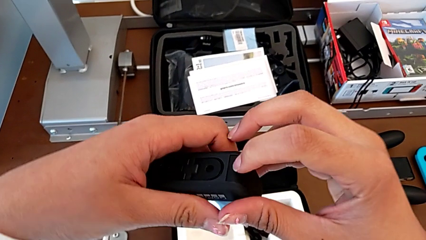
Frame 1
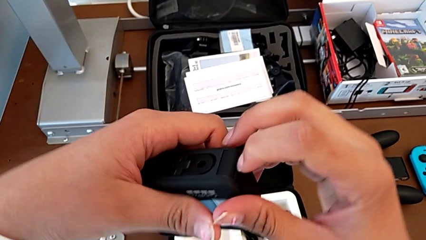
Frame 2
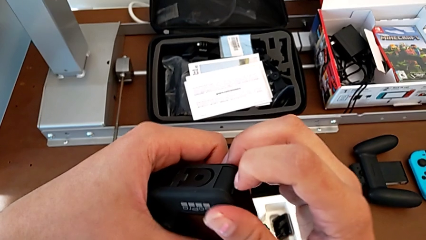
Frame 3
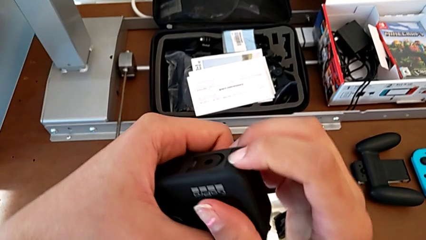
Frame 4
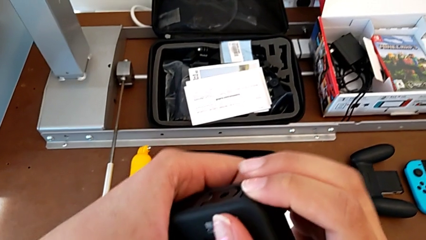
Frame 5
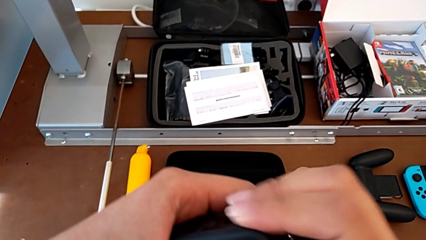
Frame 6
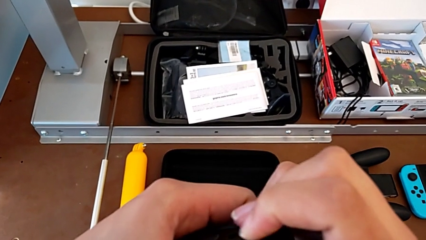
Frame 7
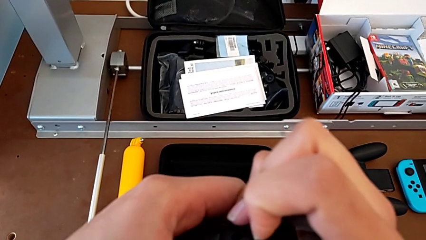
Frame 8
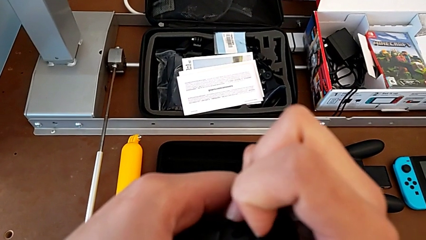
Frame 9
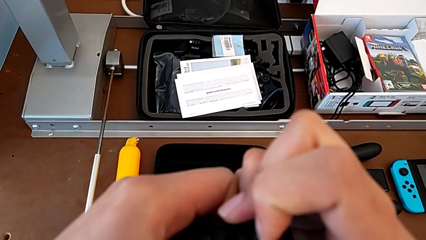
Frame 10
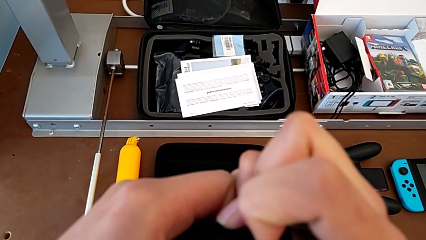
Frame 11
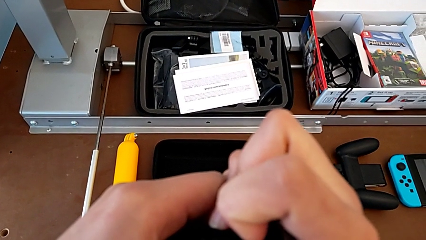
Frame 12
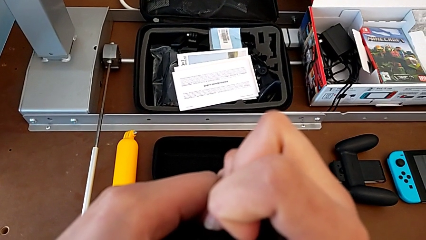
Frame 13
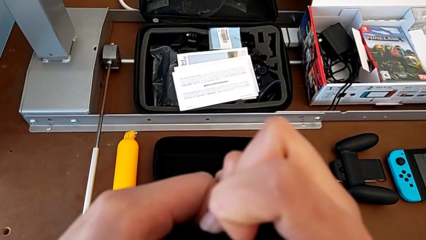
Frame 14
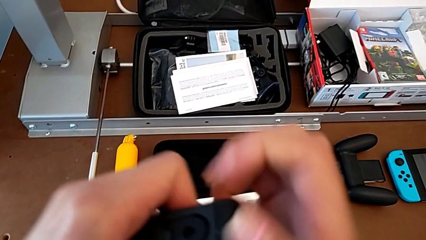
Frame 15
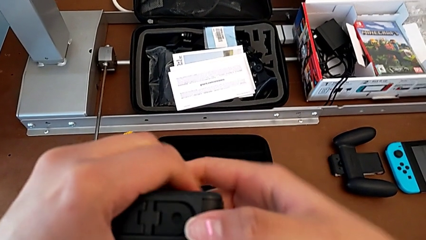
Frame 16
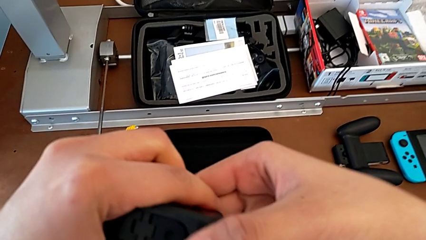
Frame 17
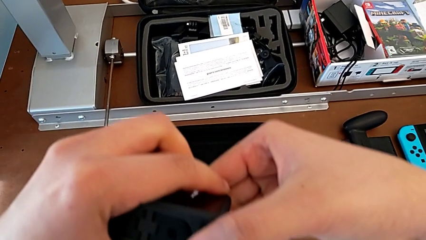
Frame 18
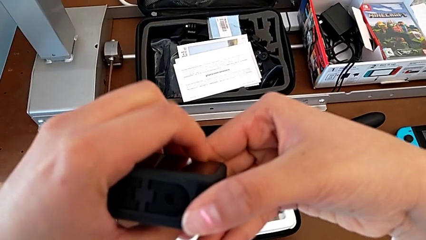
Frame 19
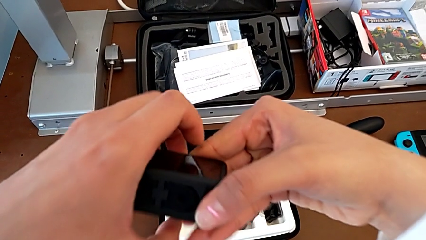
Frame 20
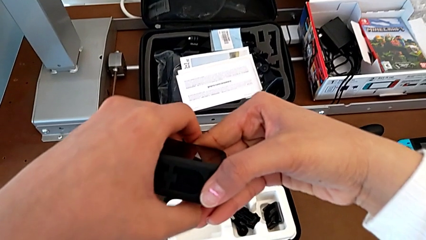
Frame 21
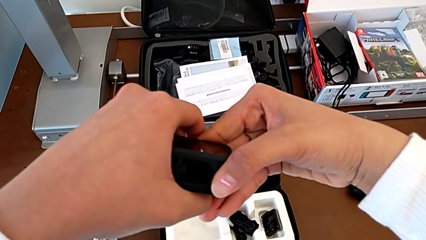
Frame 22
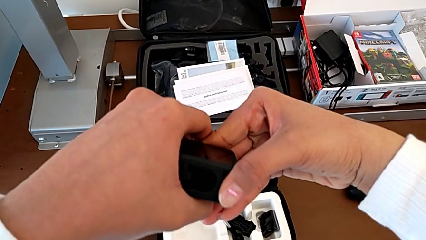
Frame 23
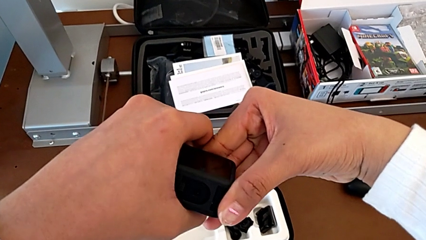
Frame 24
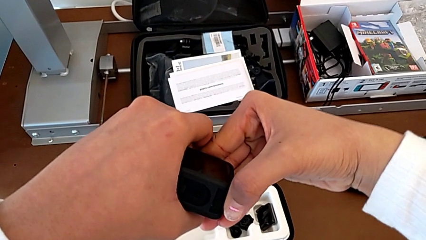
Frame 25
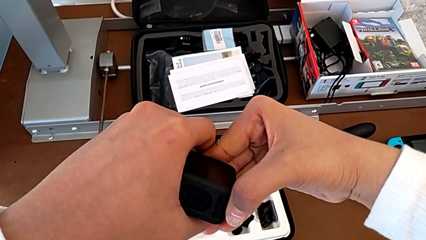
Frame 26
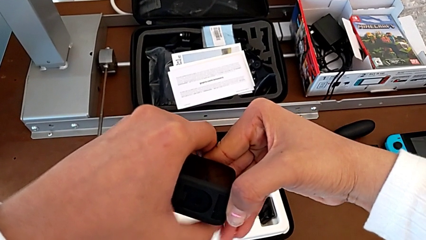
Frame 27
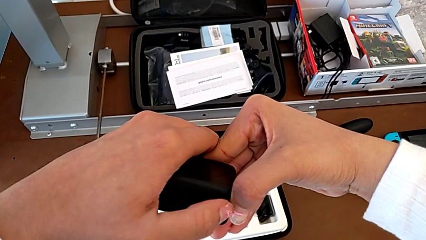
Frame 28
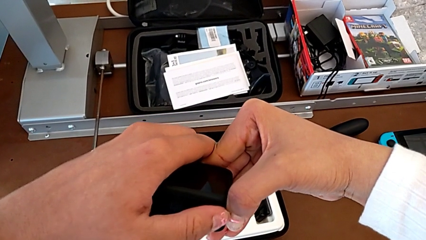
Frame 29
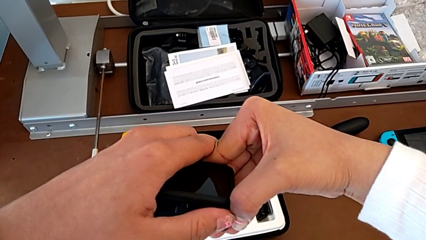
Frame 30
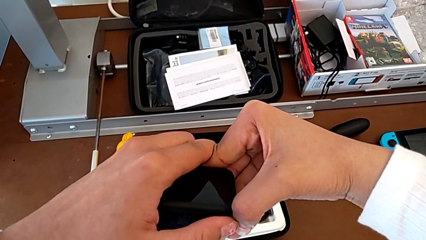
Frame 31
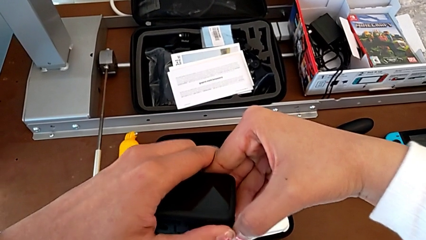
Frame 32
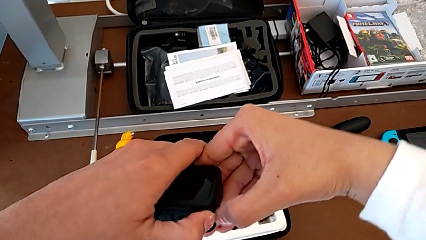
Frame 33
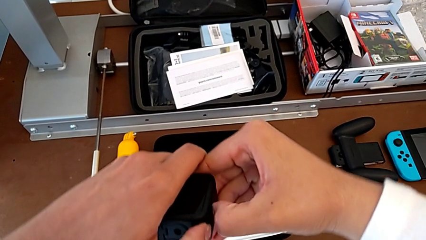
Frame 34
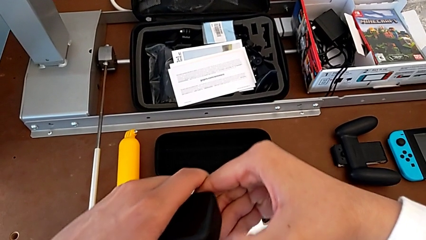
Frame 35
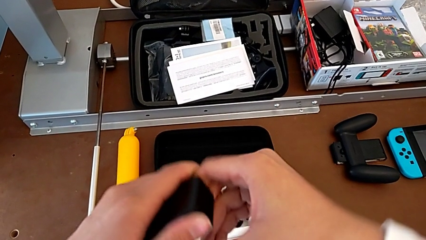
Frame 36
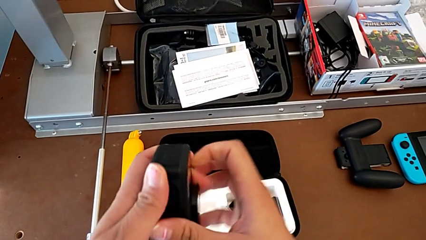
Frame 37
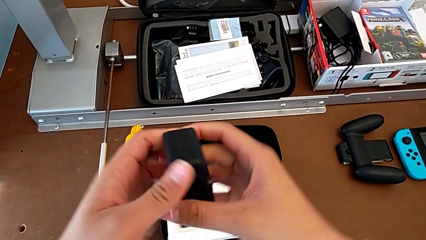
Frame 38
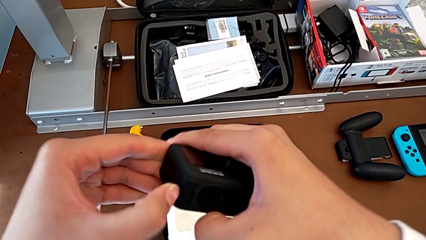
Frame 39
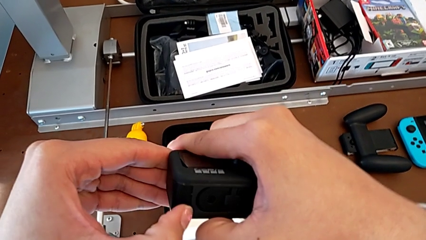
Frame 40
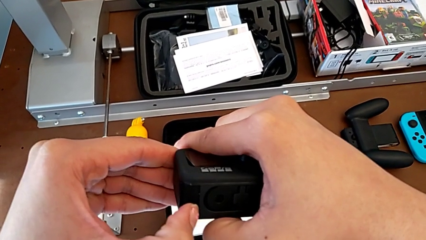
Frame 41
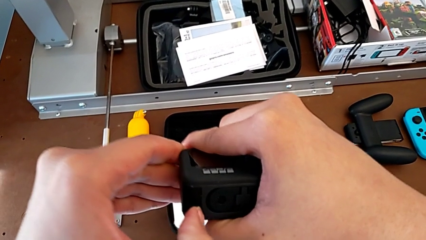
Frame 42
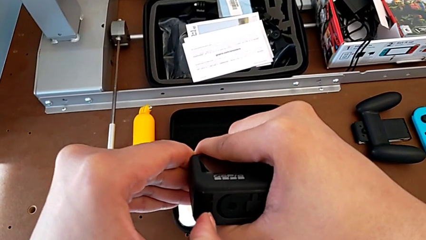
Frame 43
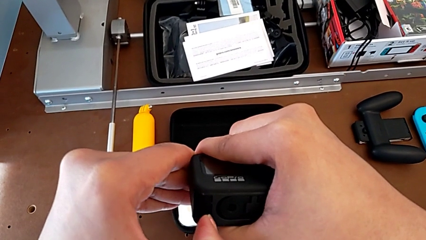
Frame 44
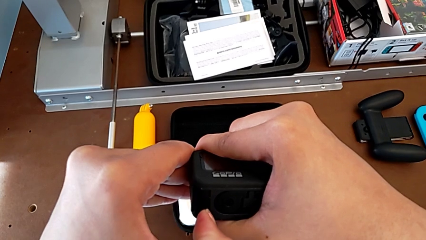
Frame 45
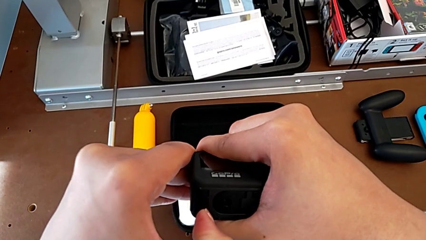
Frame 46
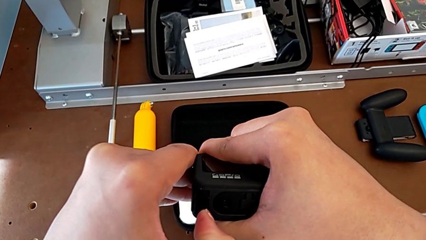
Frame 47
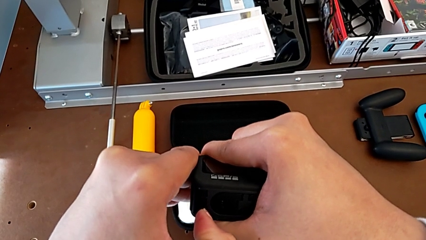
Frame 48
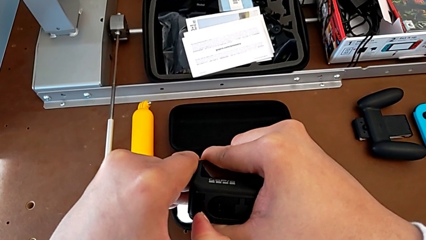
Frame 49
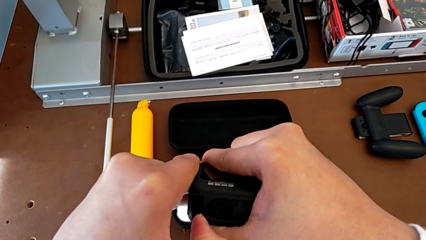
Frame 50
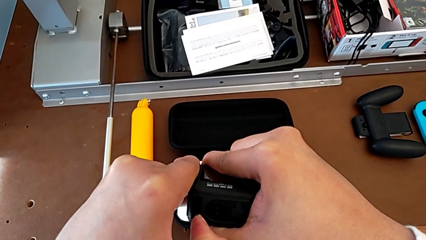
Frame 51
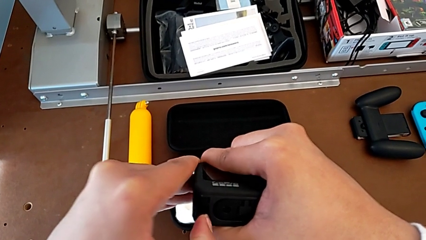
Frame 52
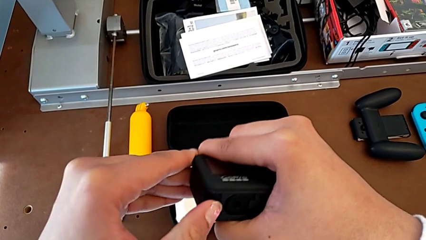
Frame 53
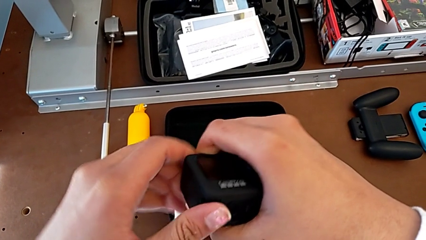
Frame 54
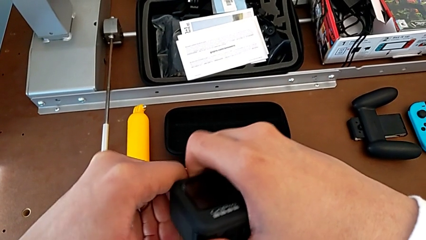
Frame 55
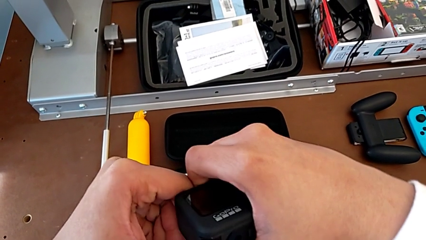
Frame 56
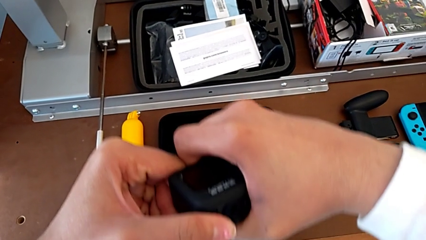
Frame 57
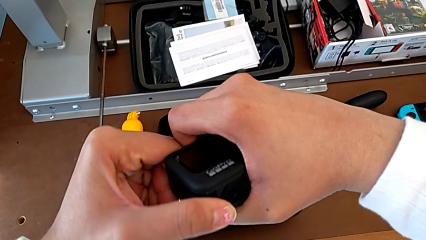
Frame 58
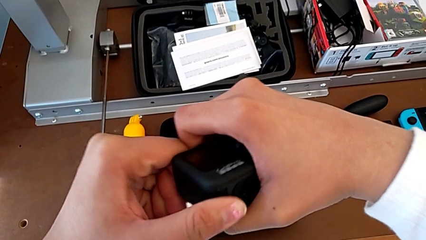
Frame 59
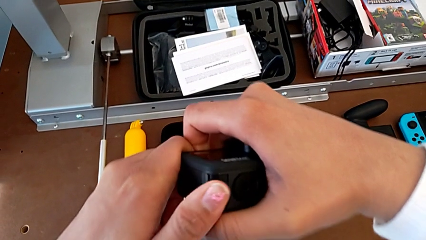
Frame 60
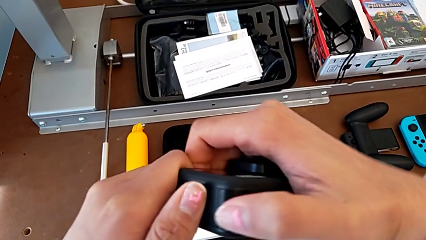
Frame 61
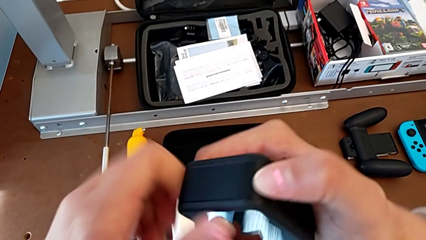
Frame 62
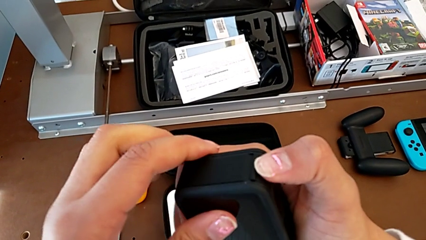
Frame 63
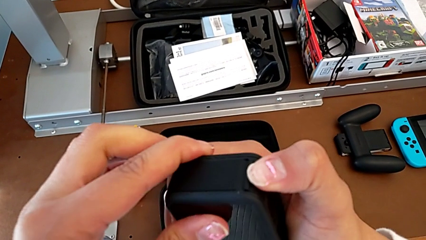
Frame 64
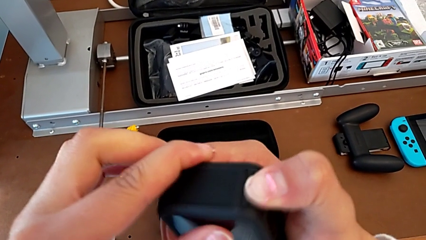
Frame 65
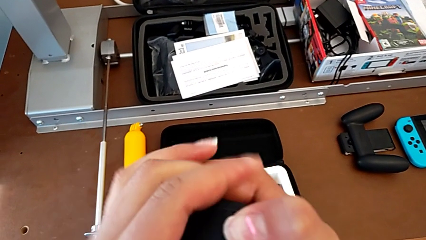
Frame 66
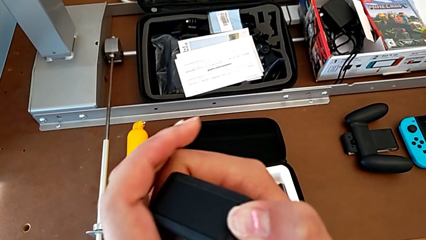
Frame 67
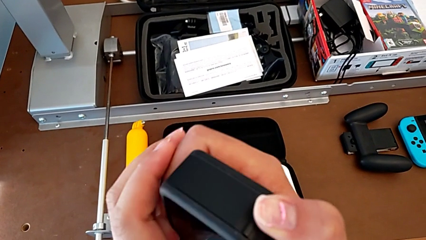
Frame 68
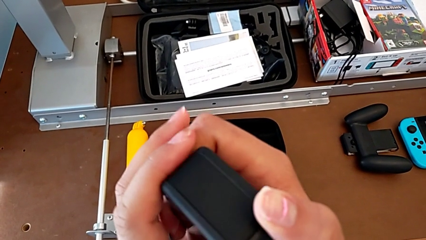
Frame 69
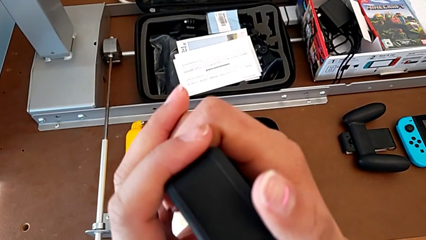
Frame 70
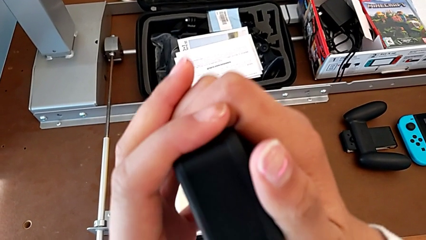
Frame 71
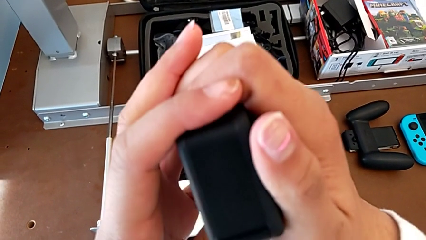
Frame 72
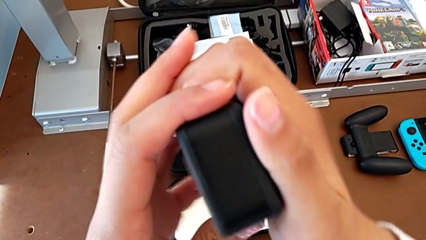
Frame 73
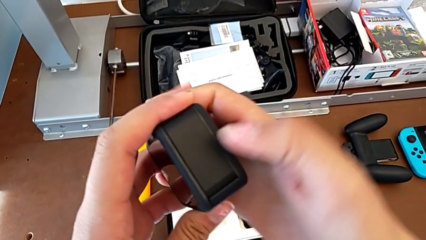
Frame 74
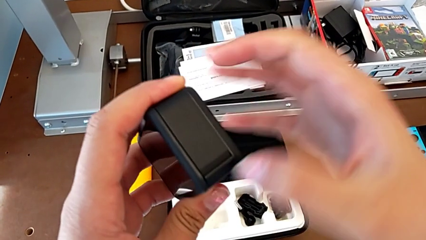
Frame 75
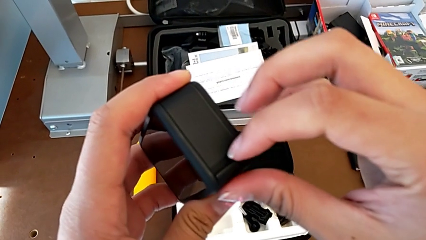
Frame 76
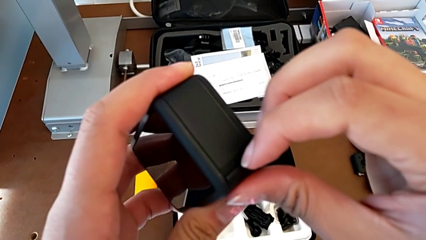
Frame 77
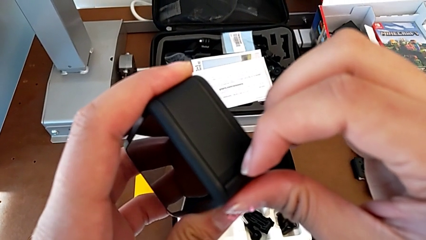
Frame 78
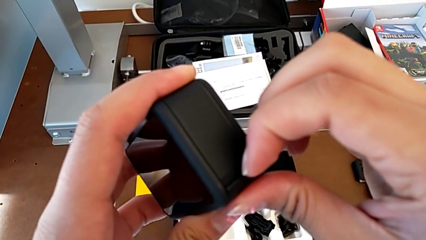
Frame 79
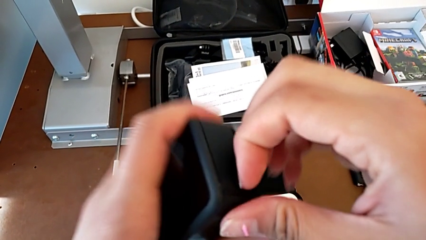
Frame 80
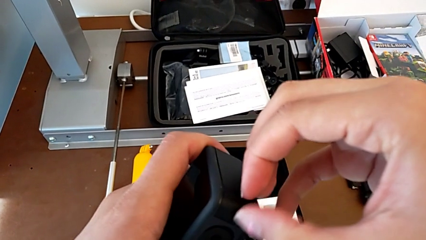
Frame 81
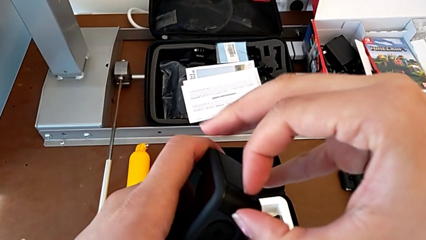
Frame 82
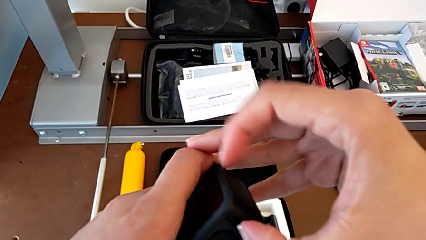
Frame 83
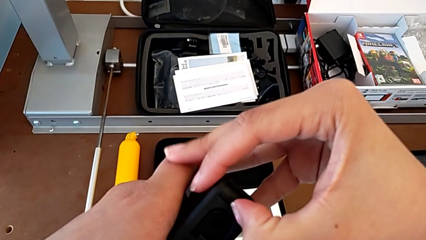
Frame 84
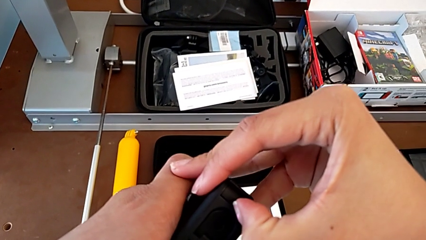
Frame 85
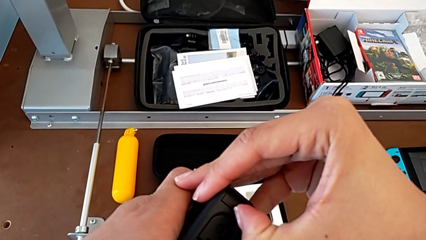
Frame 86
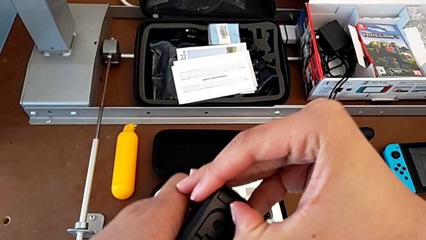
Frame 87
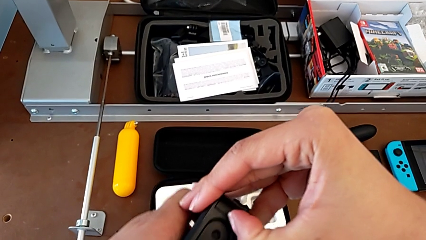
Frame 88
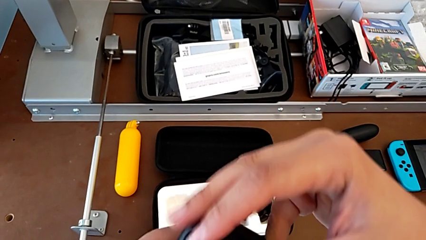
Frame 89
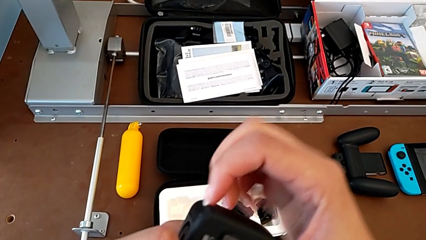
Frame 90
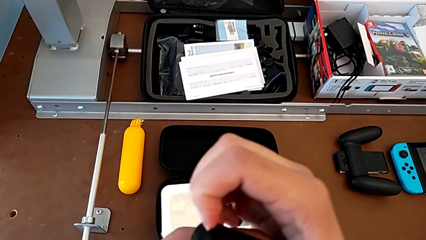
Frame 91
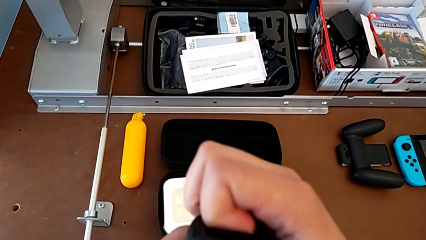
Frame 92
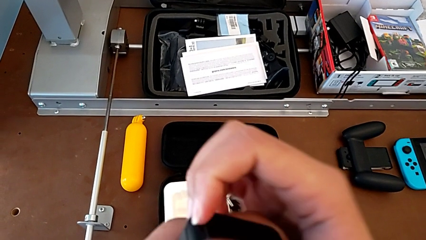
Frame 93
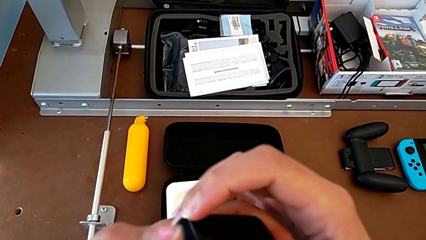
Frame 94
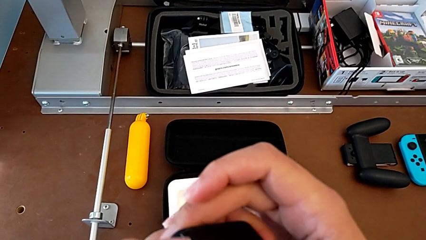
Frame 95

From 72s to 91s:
The camera wearer is changing the battery regularly. They pull the battery door, rotate the GoPro, pull the battery door, inspect it and pull it.
